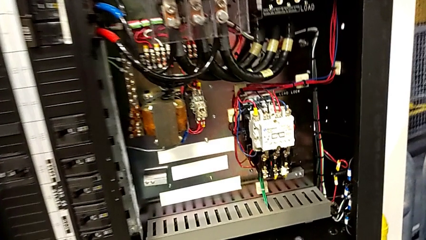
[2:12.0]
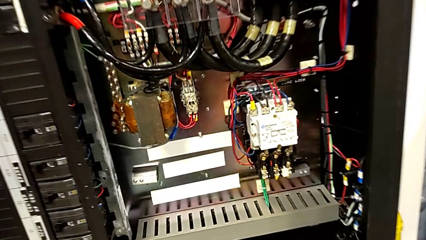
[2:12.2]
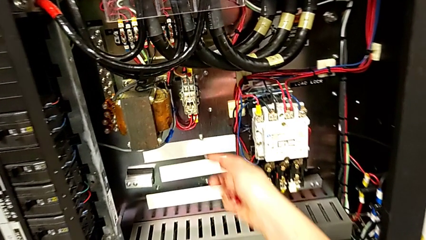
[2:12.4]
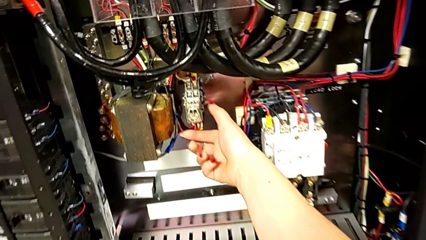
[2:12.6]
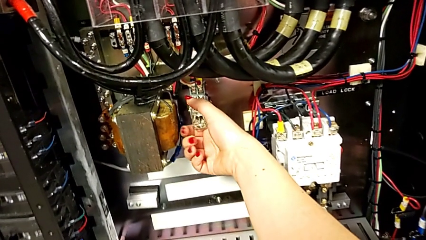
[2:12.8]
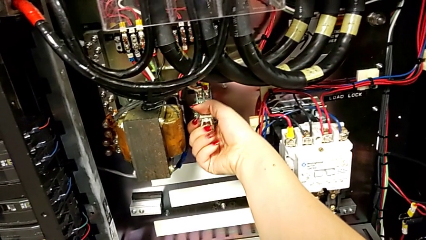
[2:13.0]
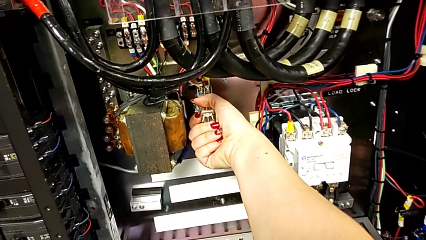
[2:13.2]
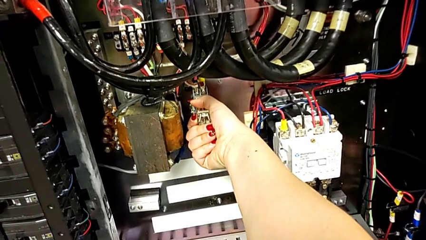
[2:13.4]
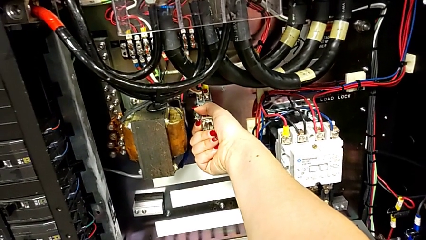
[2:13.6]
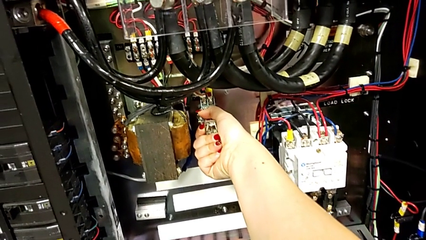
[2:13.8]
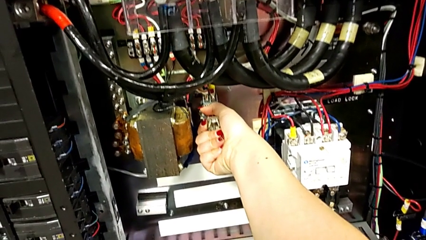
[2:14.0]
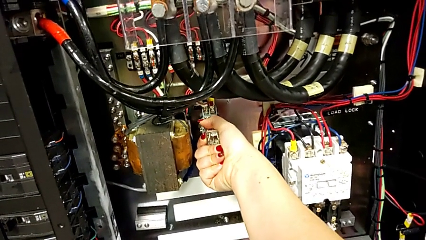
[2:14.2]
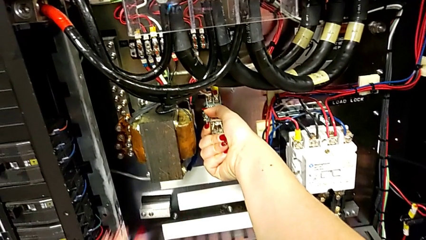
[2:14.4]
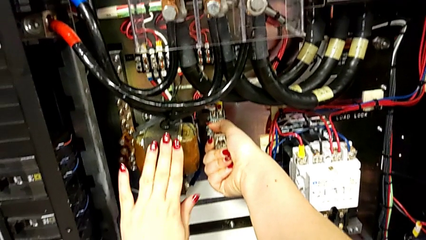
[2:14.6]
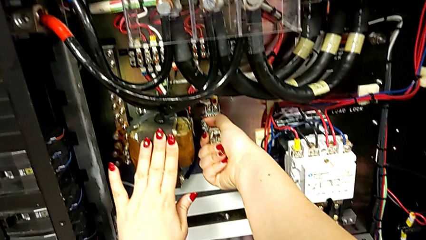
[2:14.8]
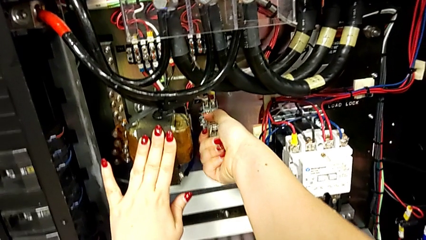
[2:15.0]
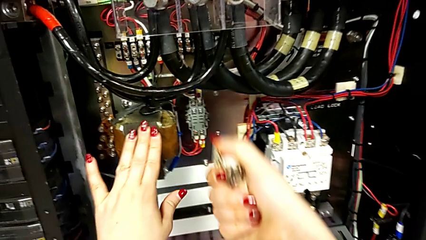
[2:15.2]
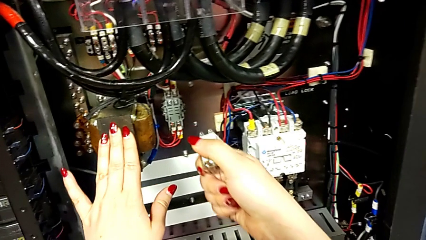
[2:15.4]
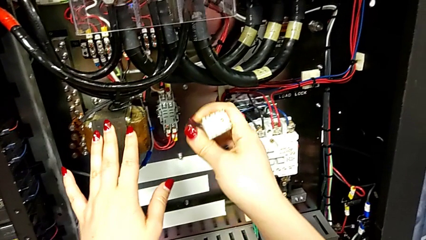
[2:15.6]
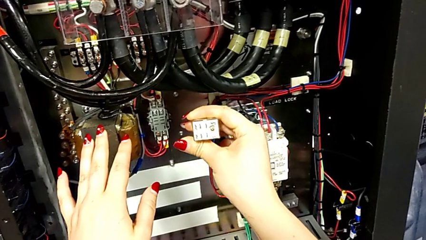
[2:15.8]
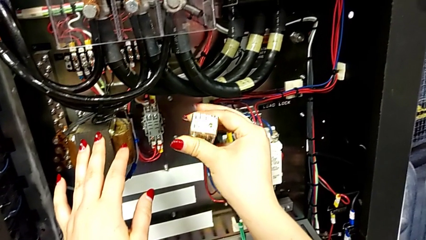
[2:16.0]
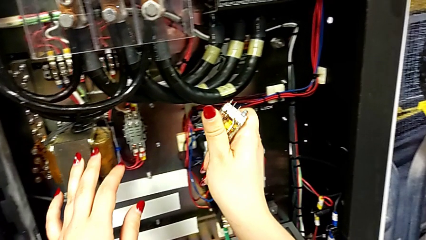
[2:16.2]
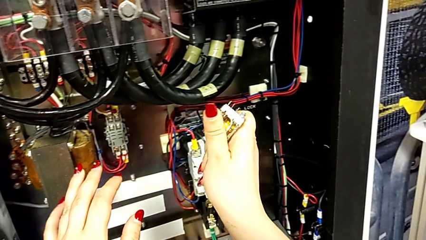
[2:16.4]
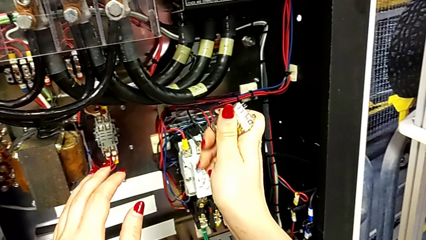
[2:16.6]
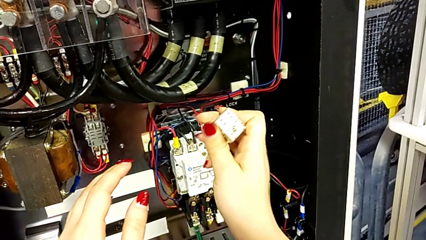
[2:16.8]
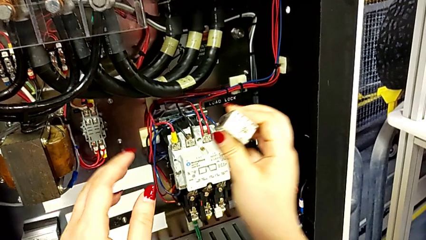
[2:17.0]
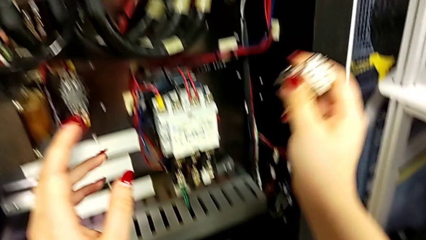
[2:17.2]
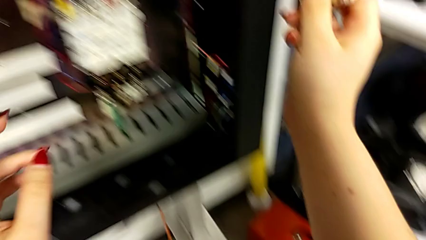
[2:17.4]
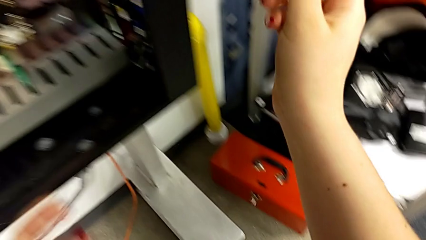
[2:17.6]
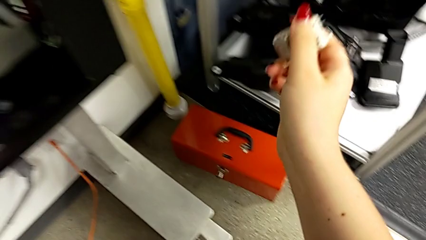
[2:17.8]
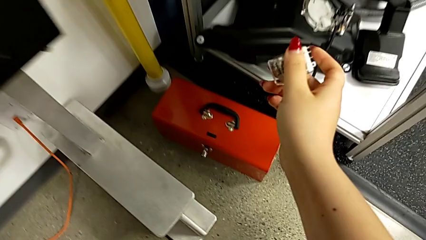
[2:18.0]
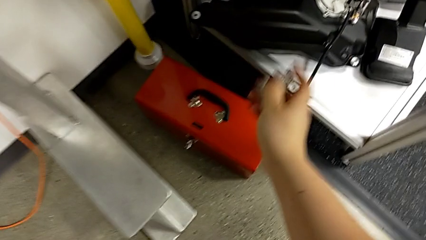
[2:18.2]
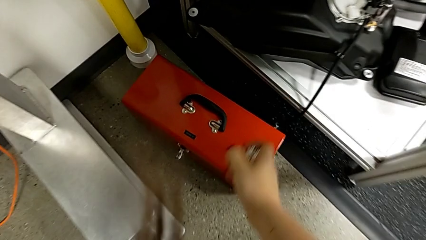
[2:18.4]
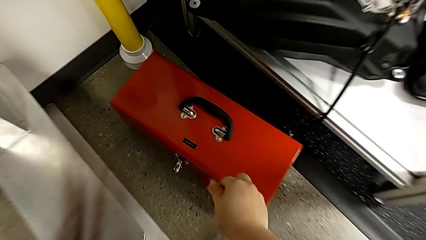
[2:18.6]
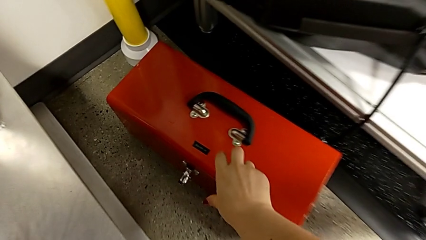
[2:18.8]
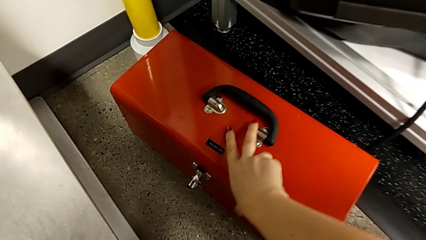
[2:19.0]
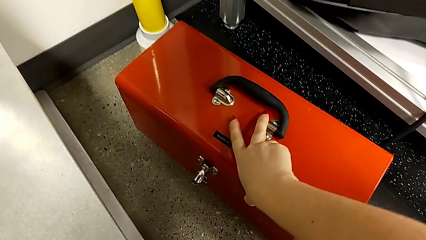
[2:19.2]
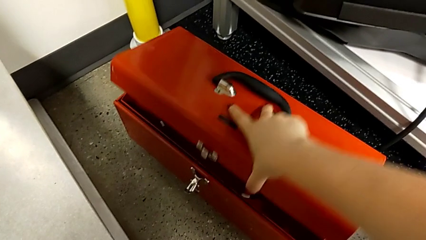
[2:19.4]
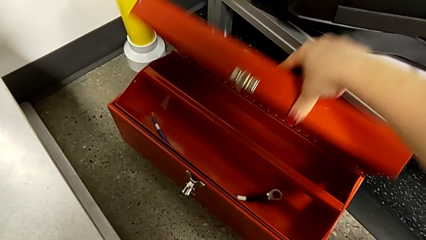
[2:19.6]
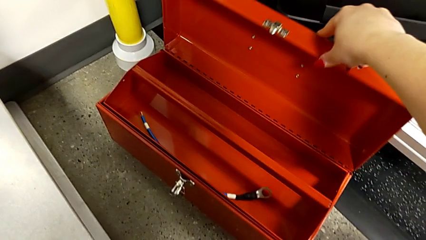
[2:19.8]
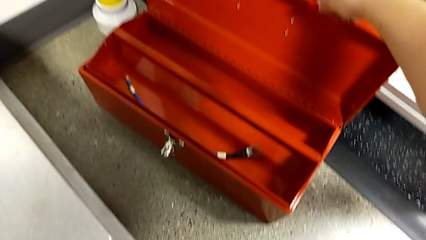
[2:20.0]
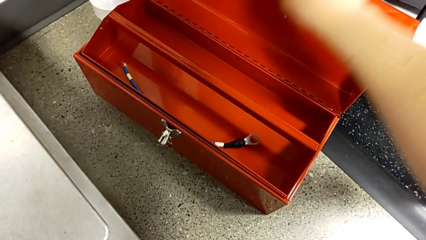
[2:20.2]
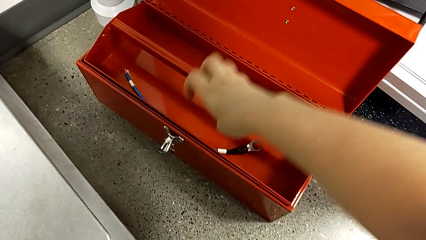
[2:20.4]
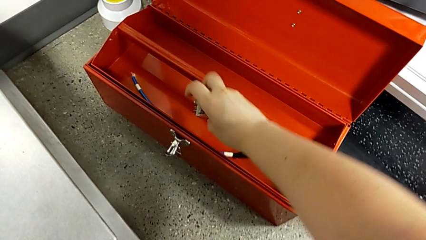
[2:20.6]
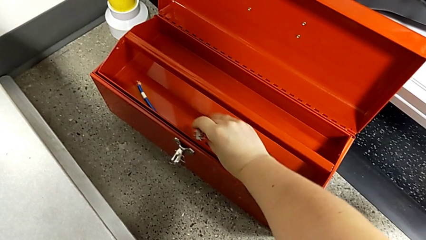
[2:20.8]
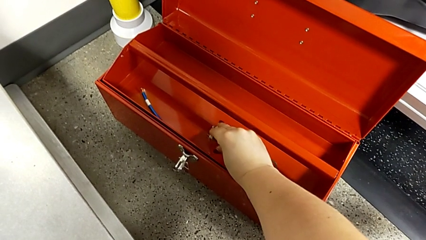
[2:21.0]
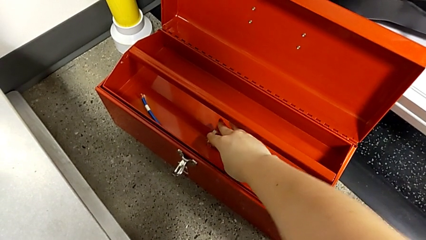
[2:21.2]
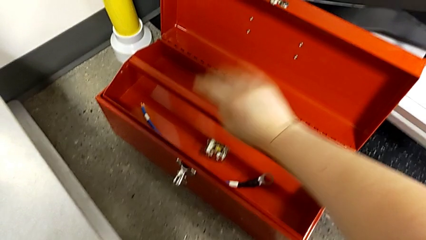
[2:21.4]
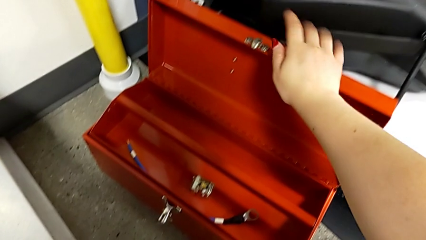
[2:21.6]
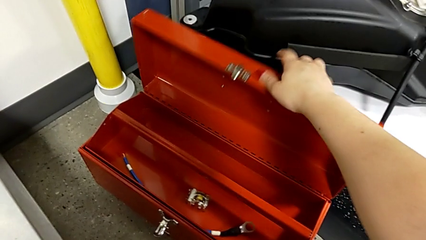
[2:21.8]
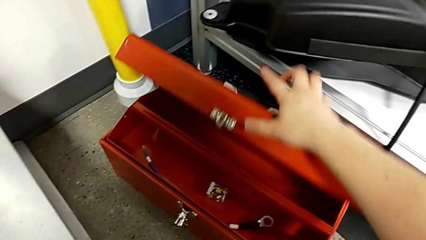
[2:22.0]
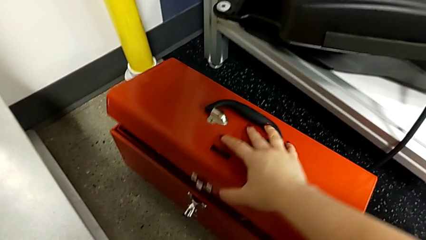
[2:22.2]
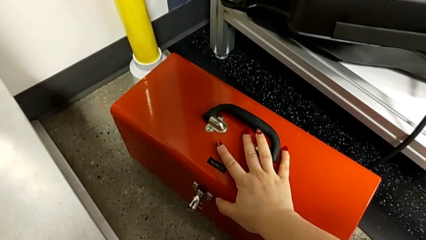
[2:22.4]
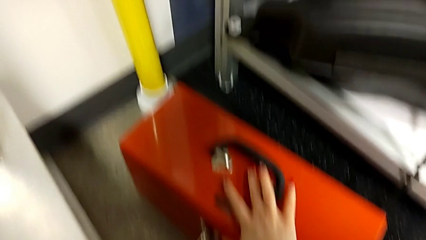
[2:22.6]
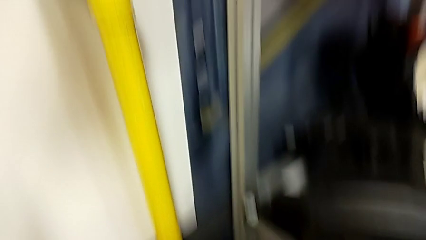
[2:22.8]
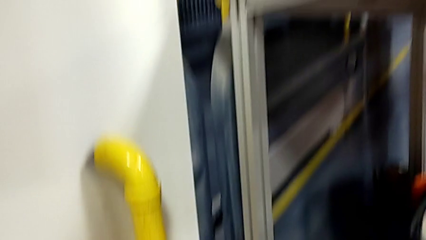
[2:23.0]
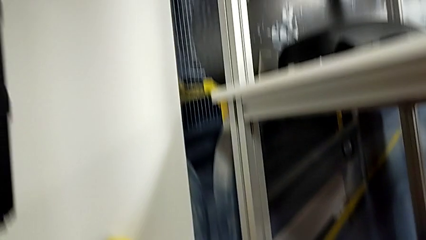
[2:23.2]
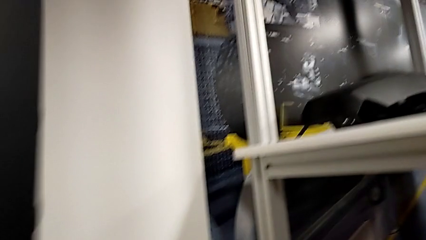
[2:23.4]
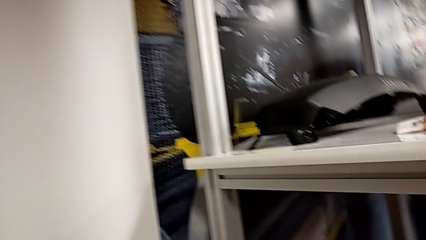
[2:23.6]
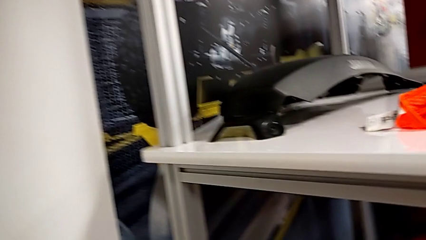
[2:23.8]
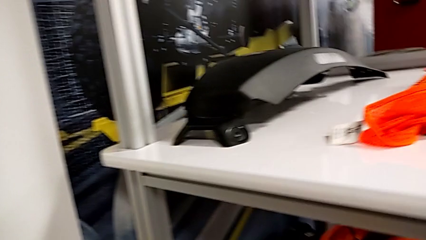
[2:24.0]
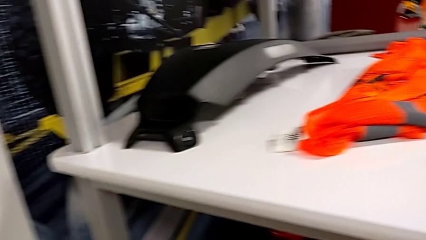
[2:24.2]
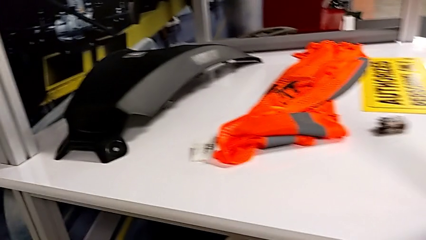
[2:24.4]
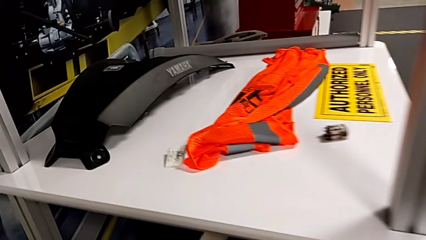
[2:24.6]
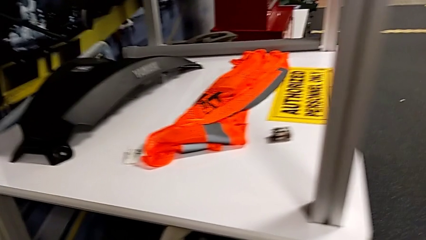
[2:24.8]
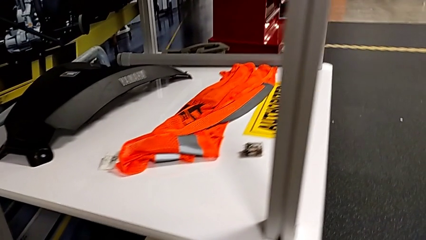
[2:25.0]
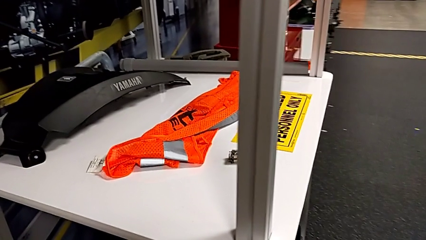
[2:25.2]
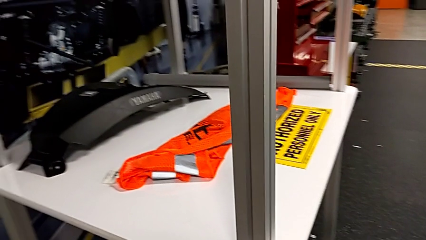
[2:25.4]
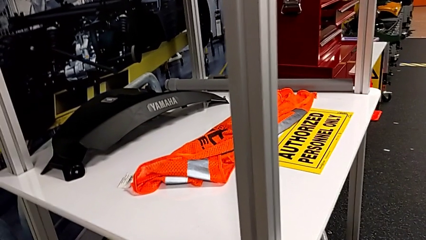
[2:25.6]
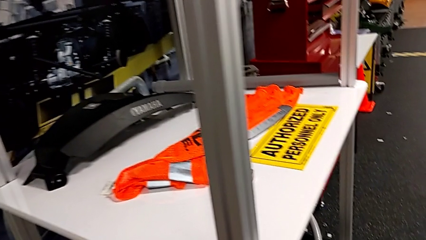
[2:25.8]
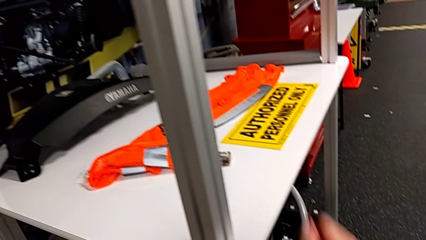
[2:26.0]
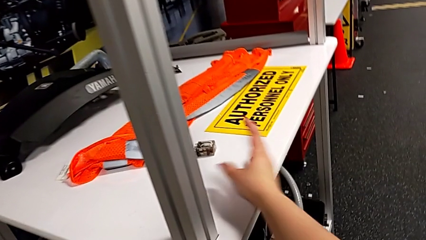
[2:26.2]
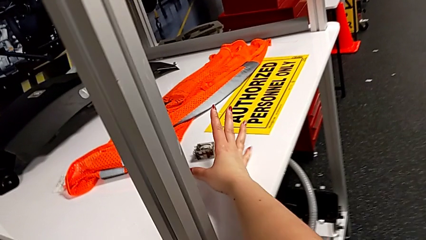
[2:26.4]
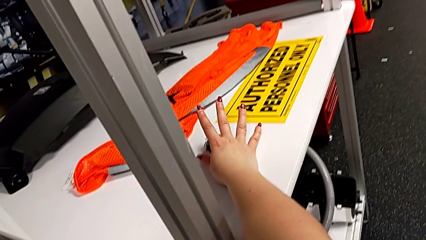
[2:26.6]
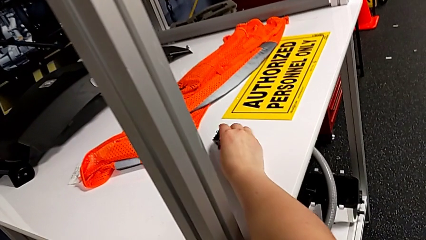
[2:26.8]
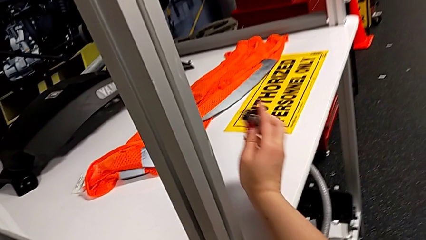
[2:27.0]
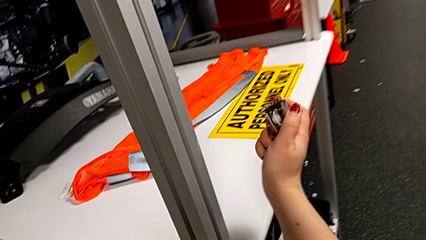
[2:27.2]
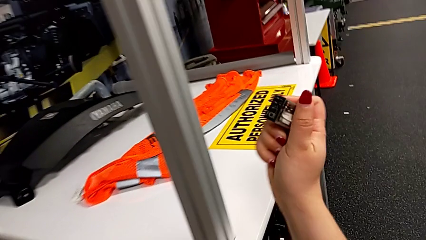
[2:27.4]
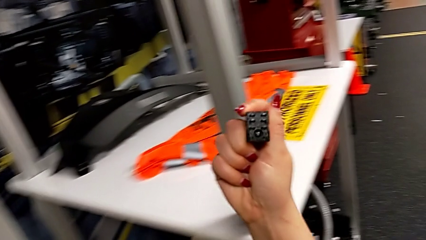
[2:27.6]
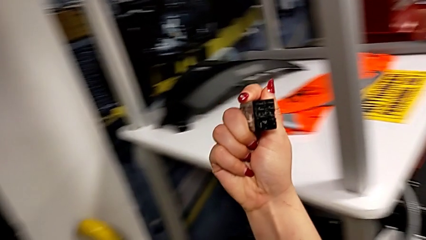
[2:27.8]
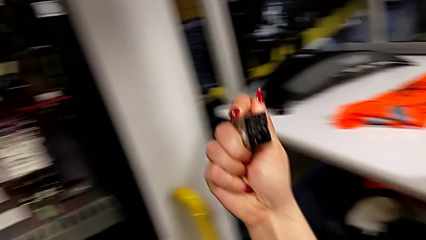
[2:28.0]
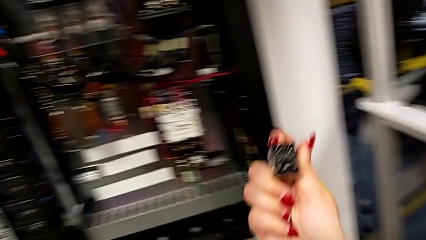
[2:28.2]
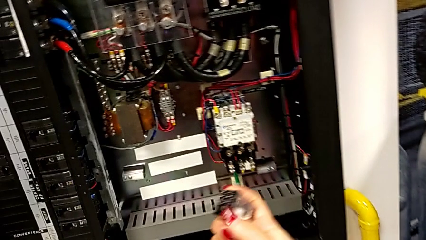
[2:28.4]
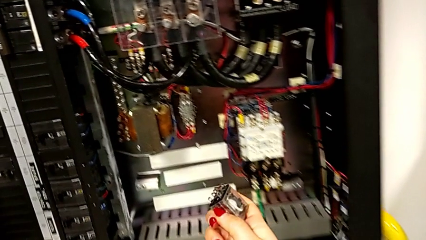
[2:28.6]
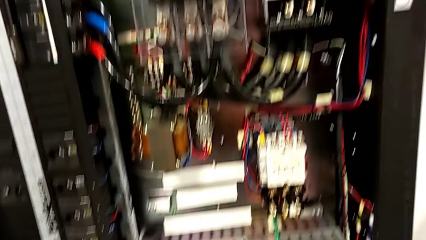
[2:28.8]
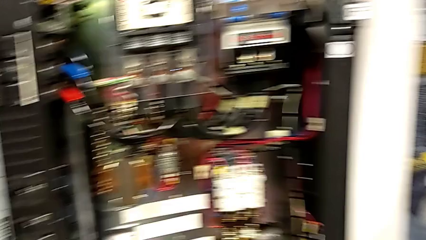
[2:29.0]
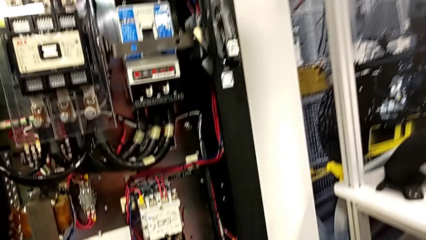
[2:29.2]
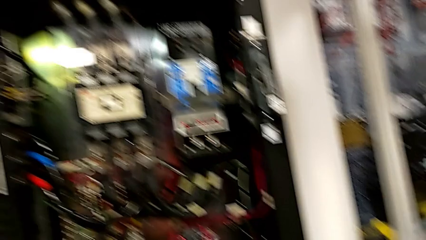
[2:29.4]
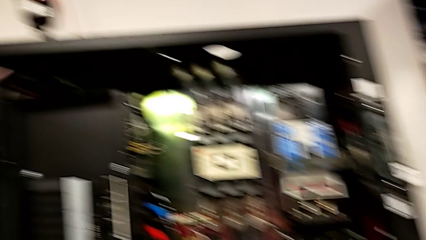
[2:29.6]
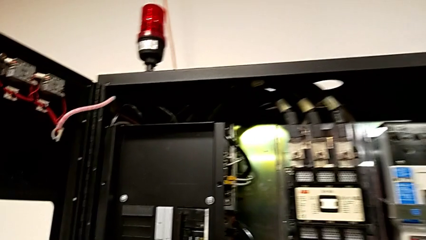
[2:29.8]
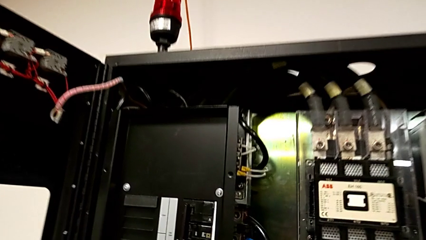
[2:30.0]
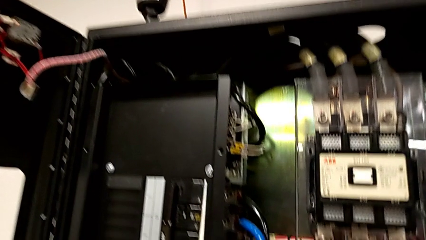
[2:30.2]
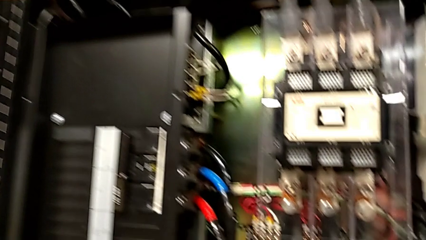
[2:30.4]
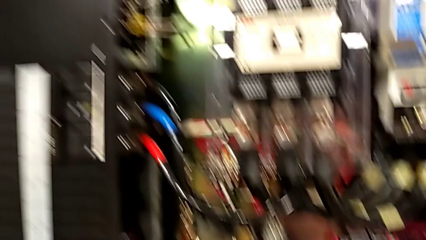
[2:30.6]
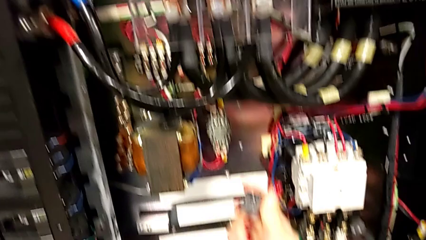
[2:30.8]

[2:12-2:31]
The camera wearer is disconnecting the replacement and putting it in the toolbox, then grabbing the other breaker and reconnecting it. They withdraw the circuit breaker, hold it, open the toolbox, place the circuit breaker, close the toolbox, grab the circuit breaker and hold it.
